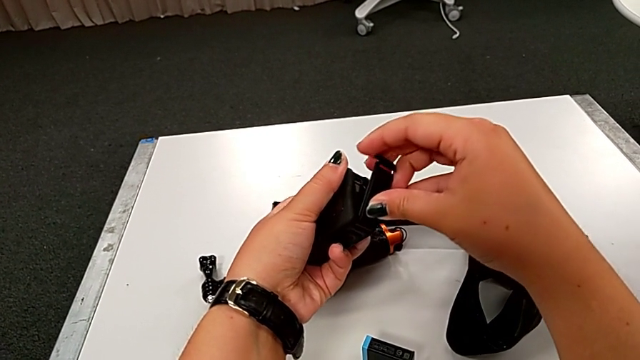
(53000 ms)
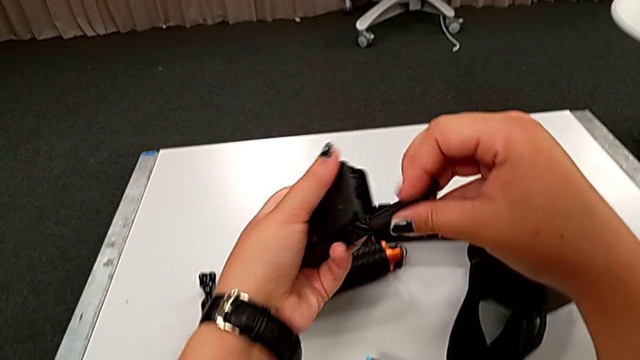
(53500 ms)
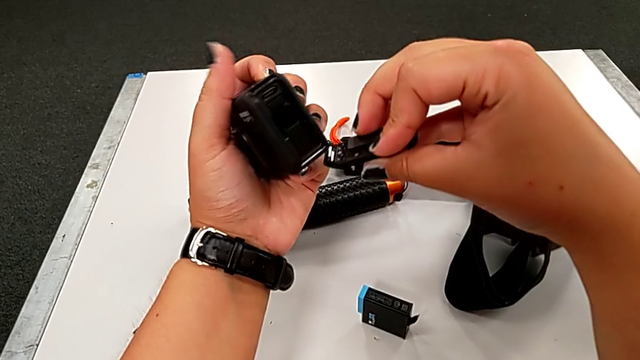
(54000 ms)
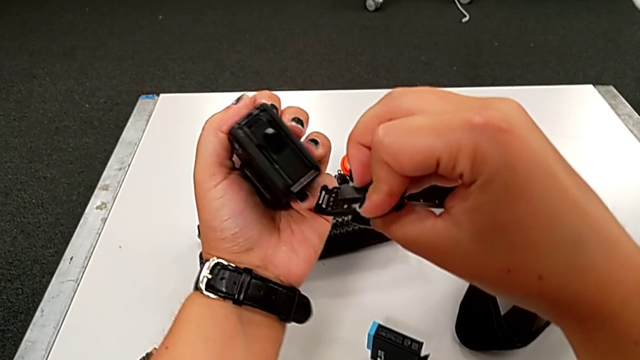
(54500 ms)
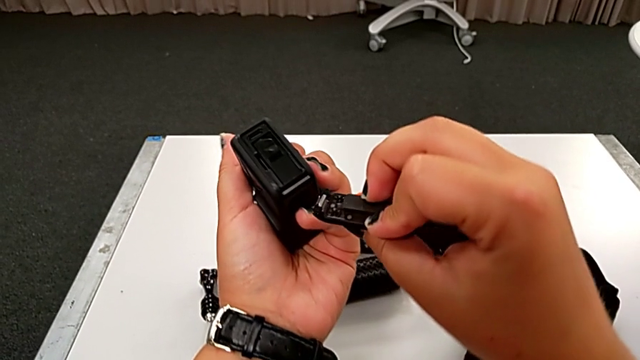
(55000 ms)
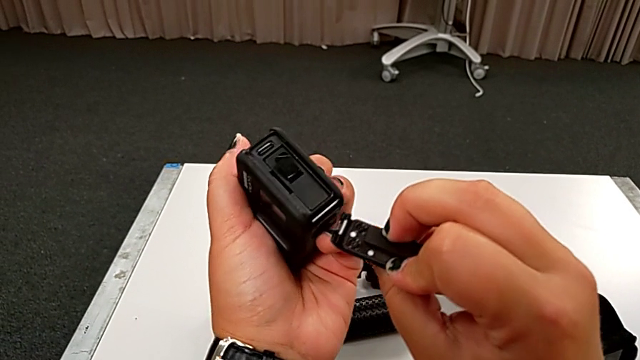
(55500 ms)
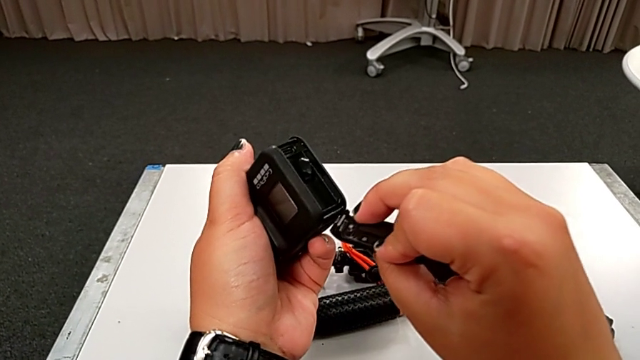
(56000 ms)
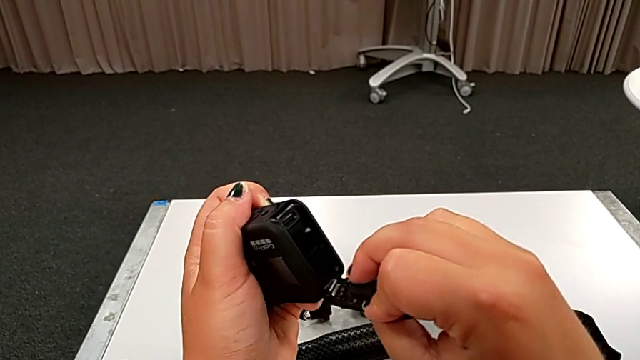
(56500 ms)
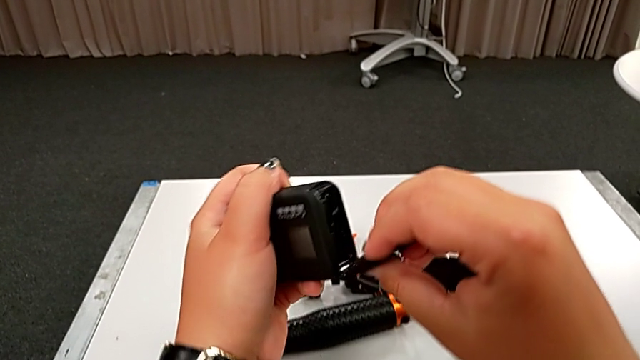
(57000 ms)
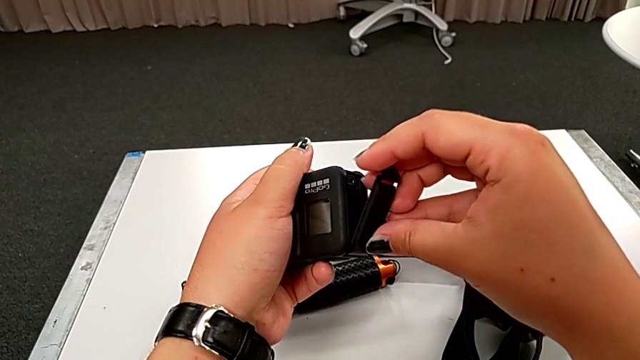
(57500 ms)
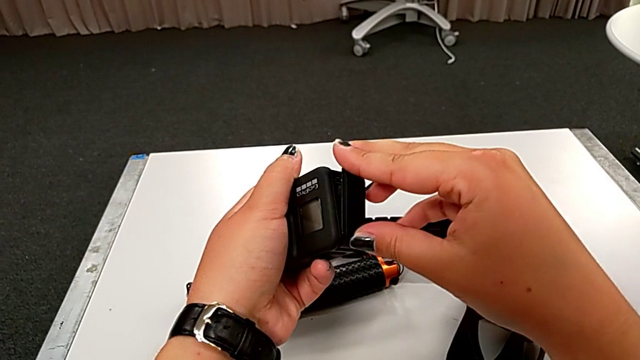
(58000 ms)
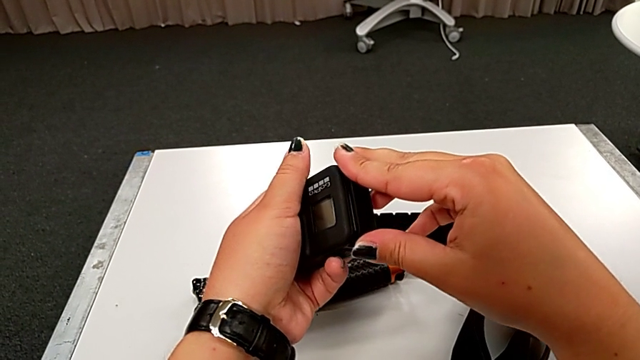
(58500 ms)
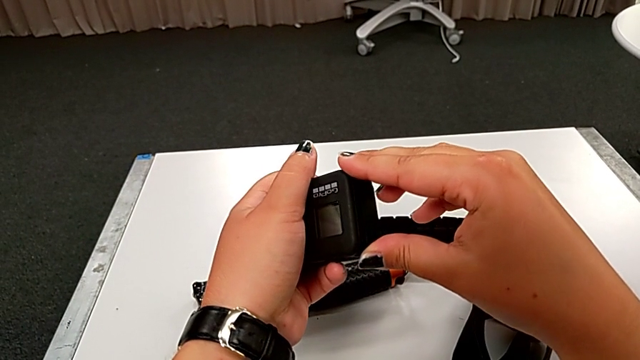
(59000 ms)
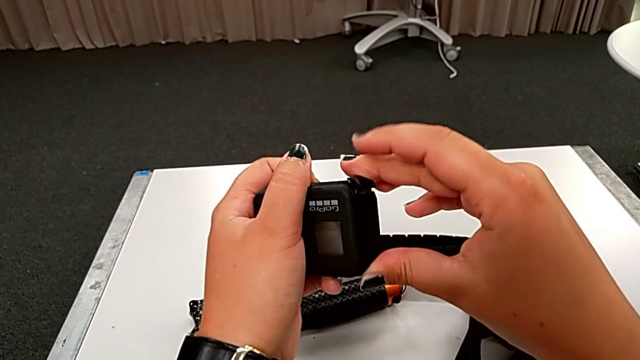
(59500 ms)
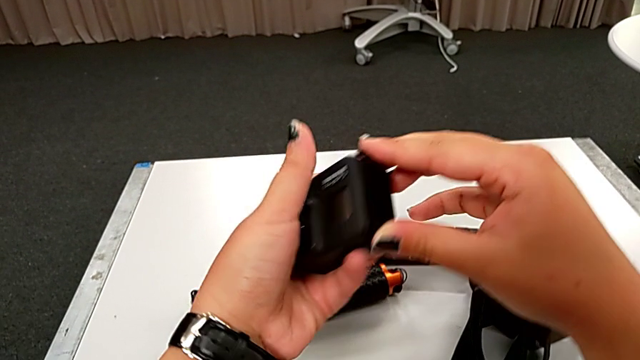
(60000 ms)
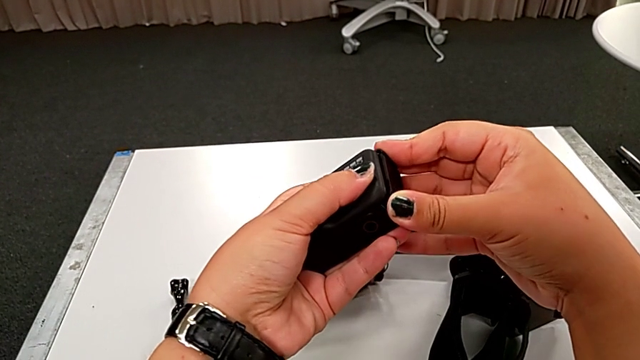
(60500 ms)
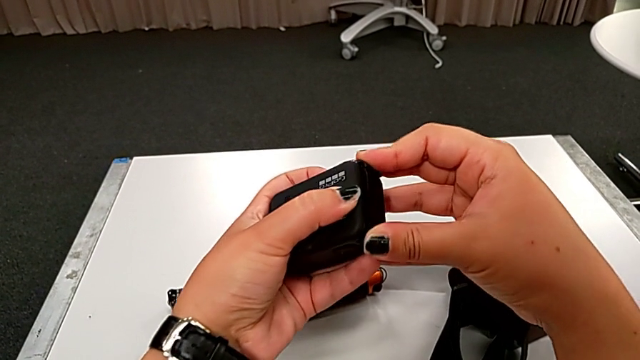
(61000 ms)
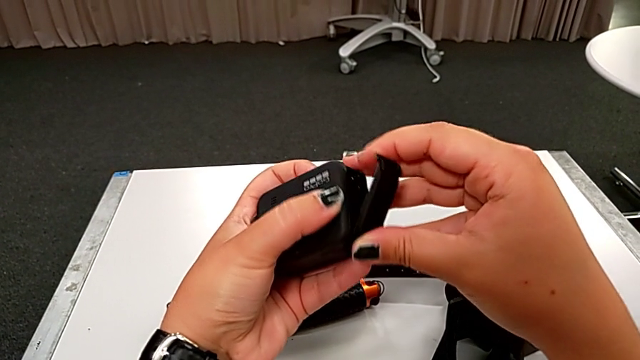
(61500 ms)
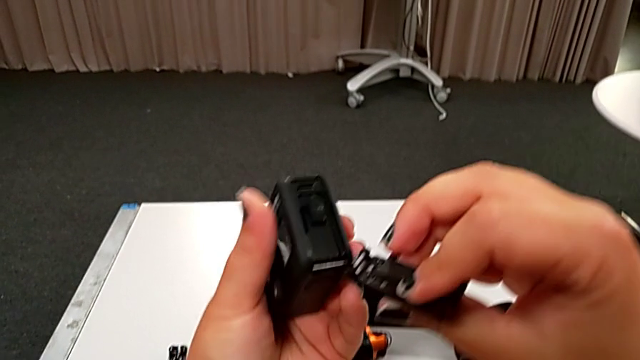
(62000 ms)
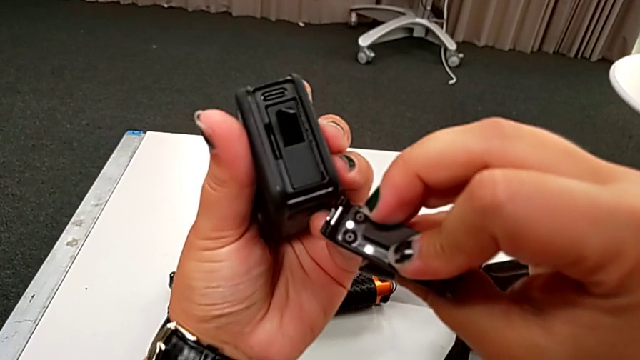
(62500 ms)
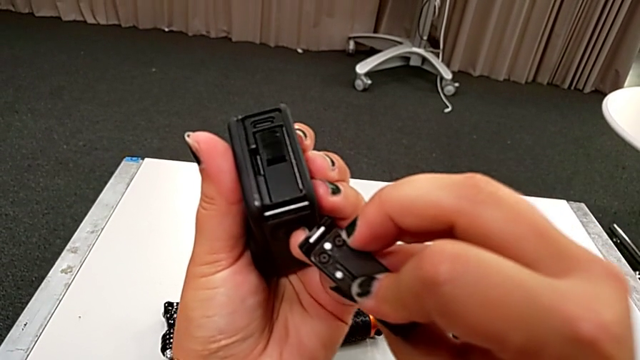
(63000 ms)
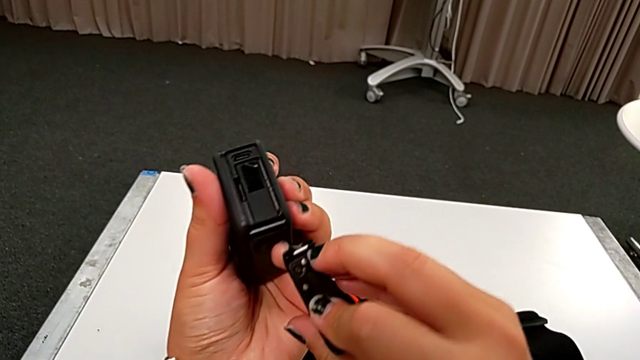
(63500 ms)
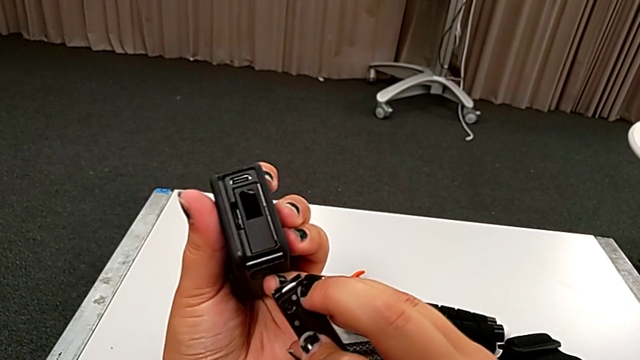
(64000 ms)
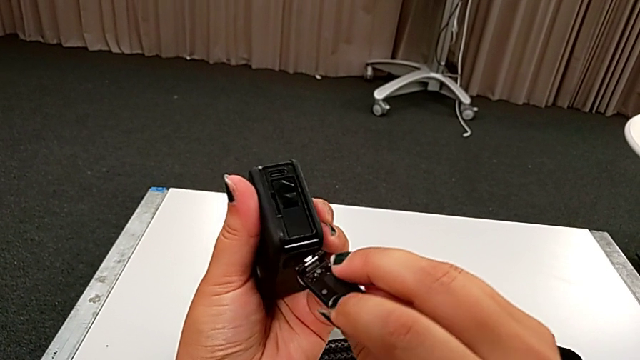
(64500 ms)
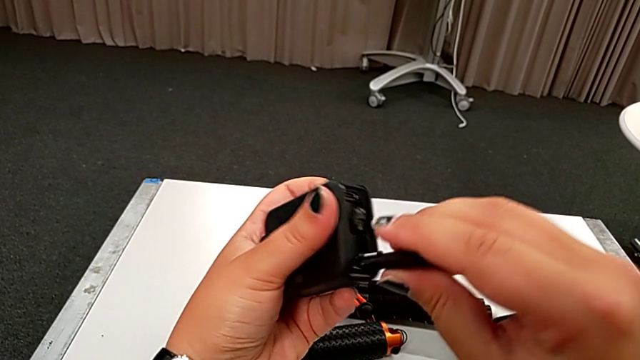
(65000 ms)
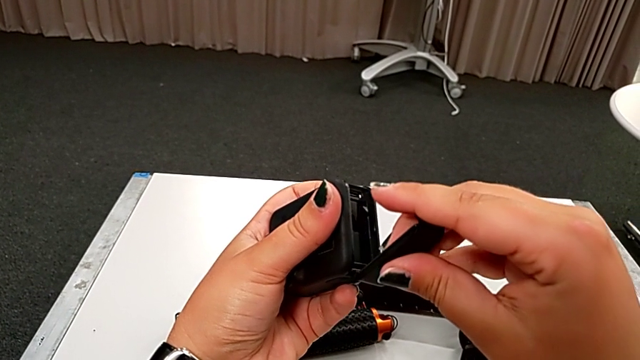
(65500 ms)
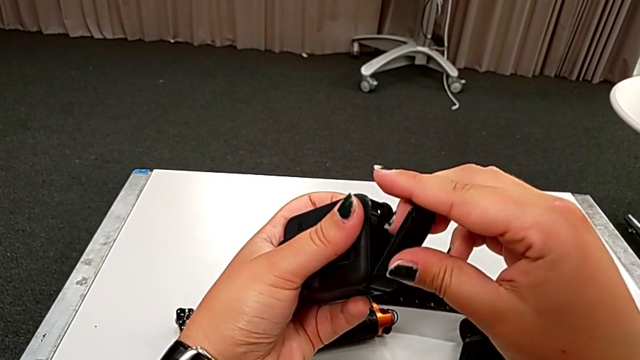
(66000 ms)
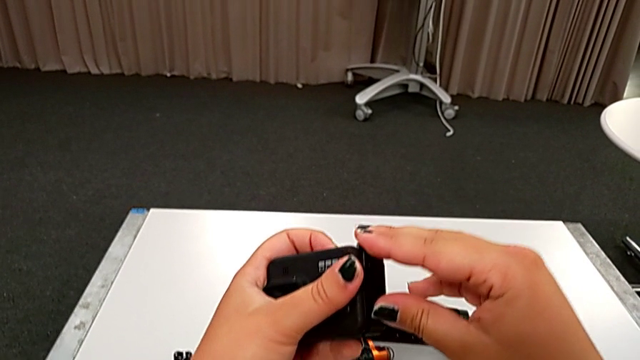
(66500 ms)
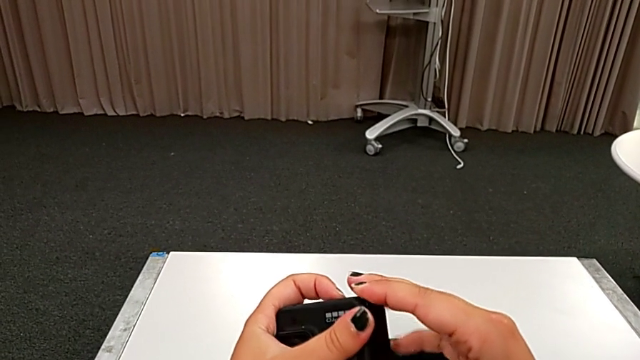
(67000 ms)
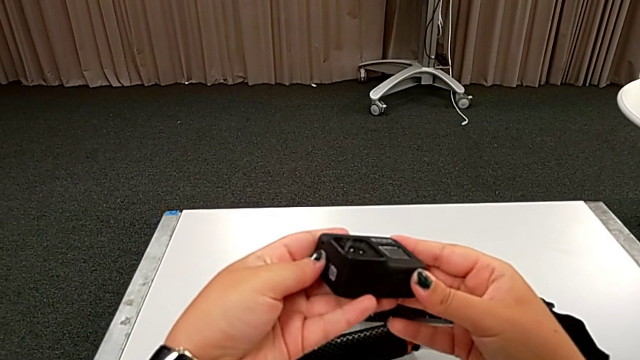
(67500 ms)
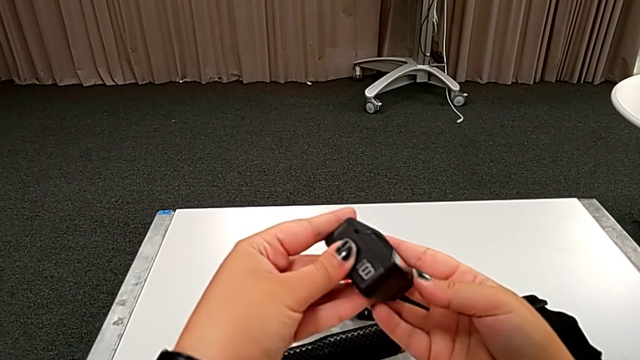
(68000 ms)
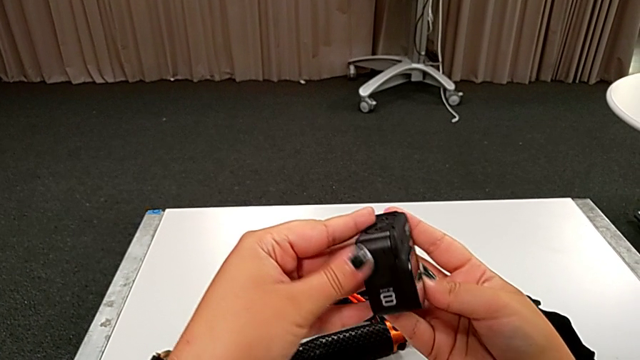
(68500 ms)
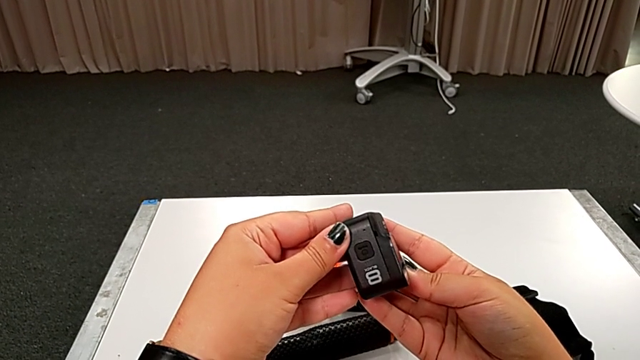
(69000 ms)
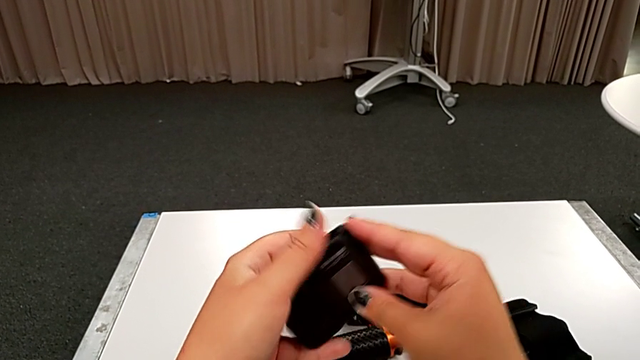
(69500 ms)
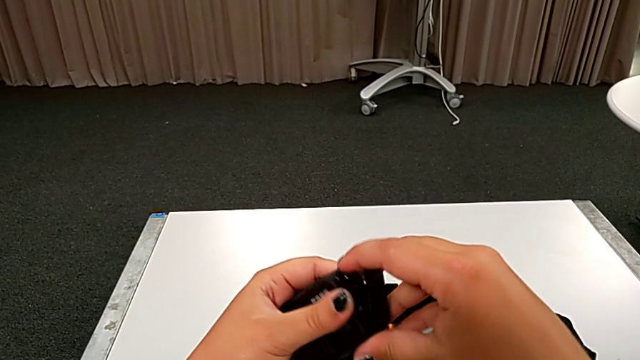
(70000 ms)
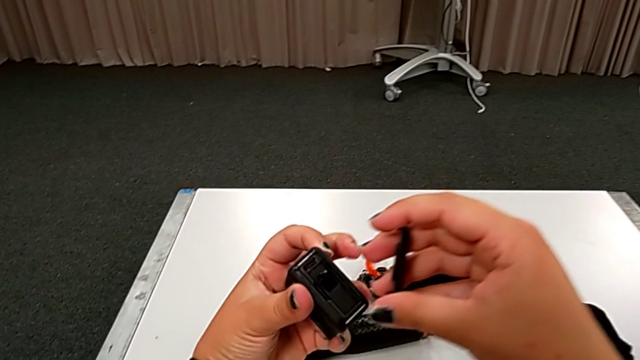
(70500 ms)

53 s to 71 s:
The camera wearer is changing the battery of the GoPro. They keep assembling the battery door, close the black battery door, open it and inspect the black GoPro.

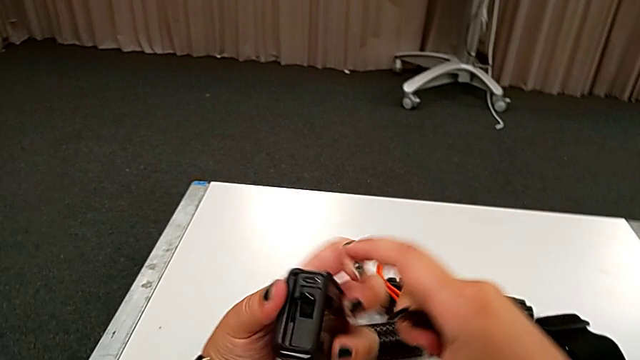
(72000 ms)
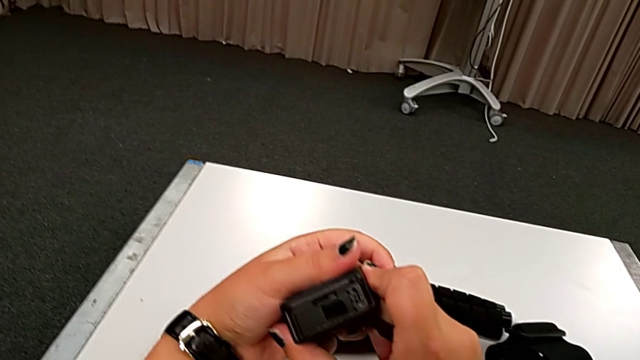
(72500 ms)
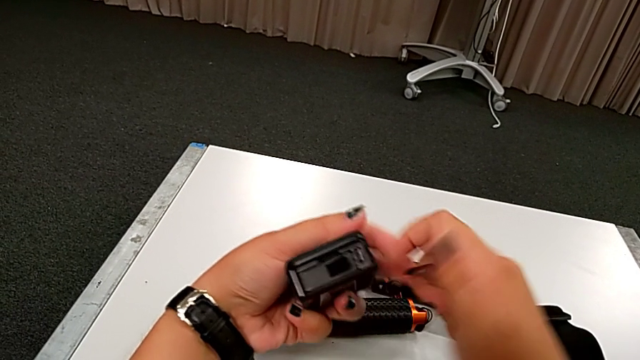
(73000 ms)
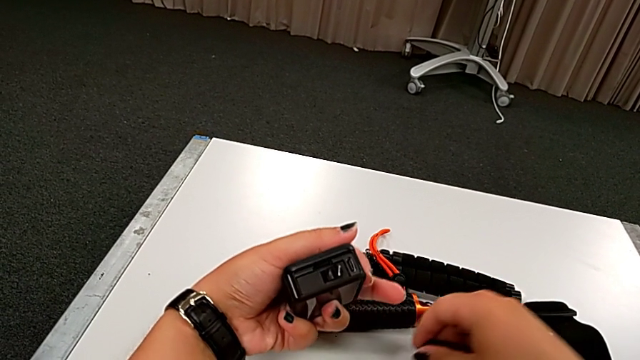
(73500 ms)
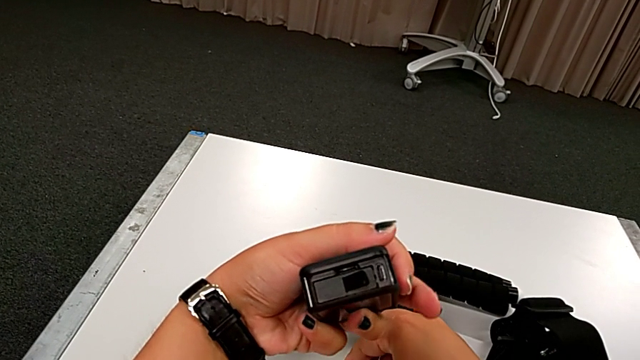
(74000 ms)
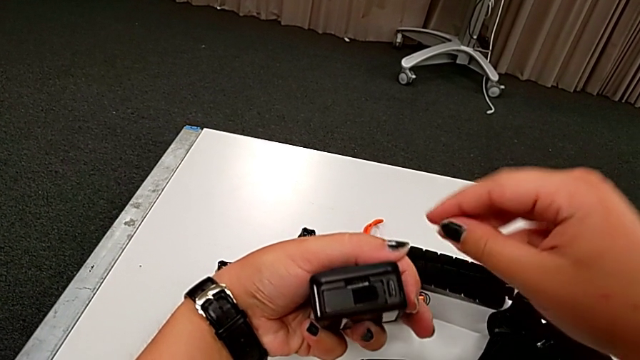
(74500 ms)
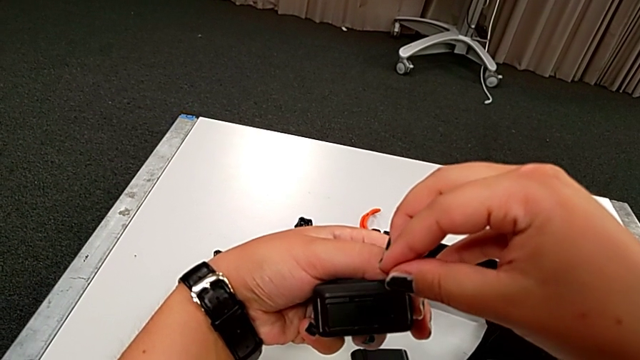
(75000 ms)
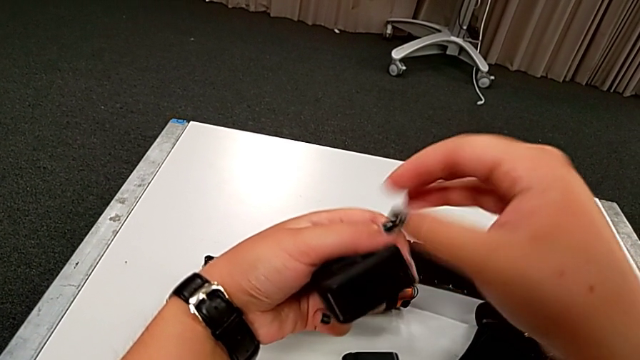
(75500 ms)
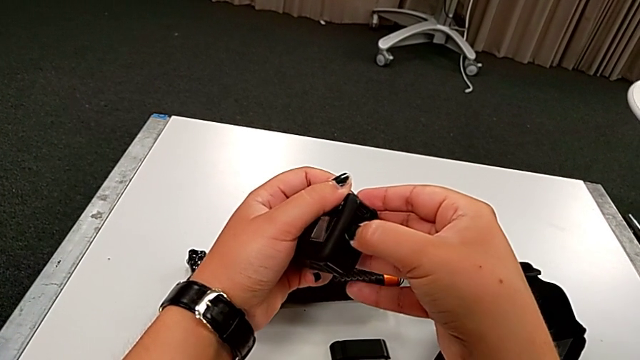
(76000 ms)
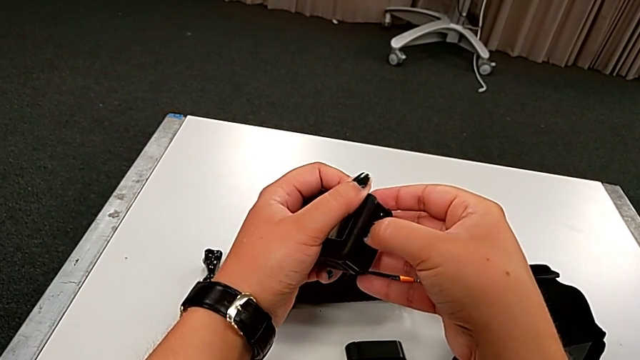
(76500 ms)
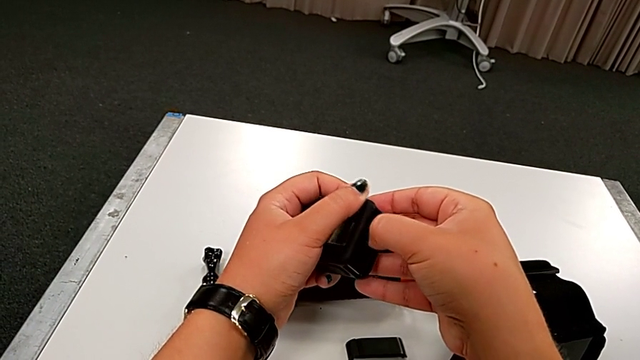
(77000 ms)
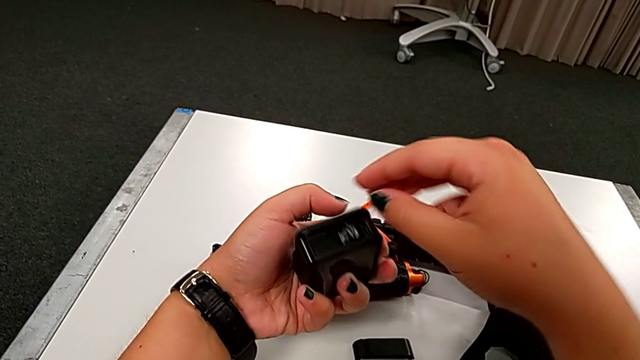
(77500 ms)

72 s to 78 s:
The camera wearer is changing the micro SD card of the GoPro. They pull the little SD card.
